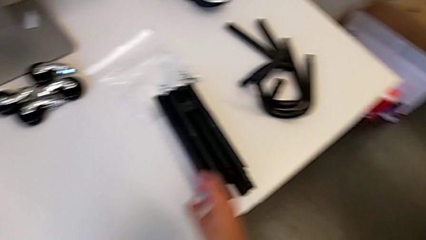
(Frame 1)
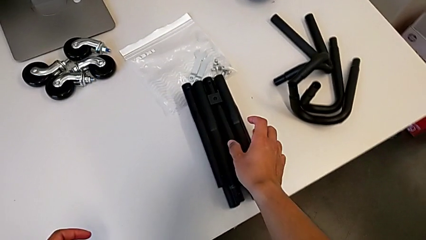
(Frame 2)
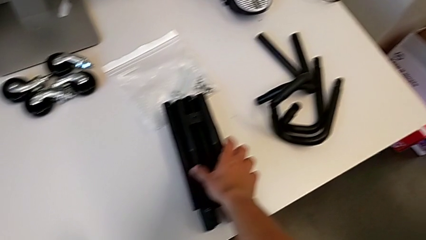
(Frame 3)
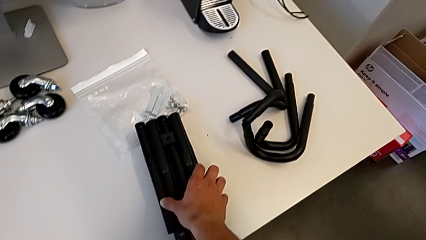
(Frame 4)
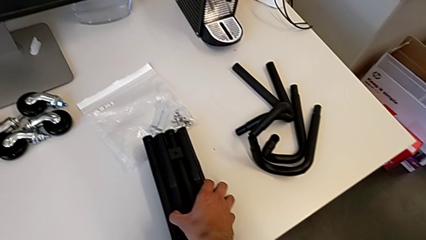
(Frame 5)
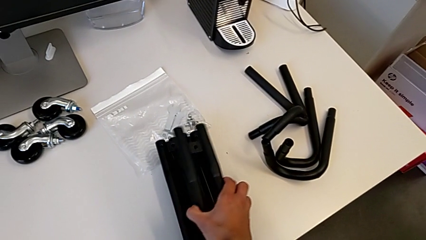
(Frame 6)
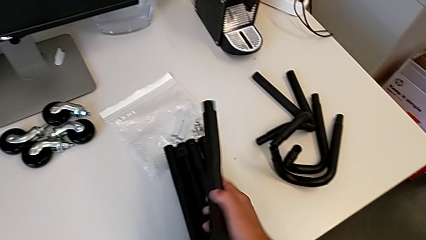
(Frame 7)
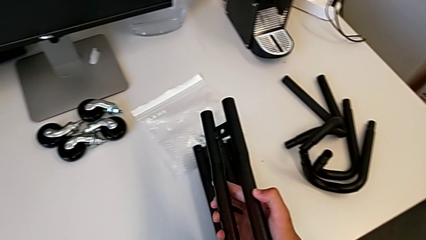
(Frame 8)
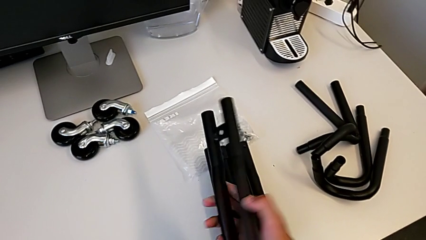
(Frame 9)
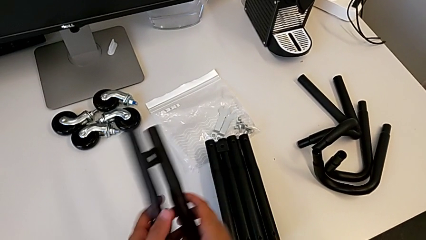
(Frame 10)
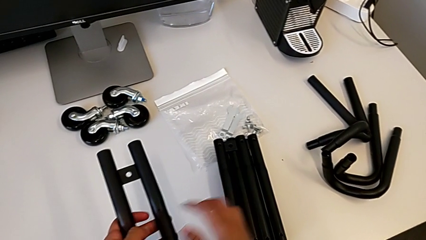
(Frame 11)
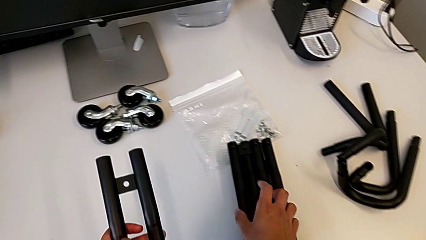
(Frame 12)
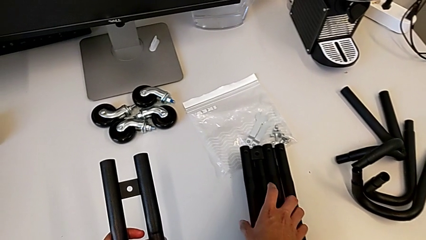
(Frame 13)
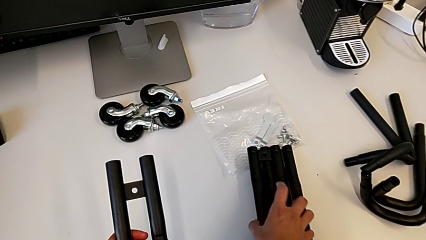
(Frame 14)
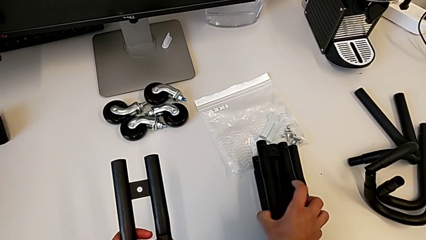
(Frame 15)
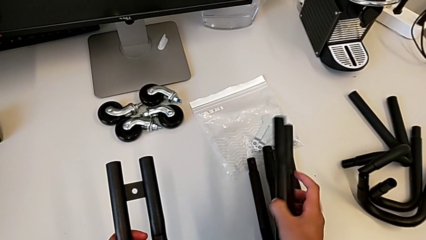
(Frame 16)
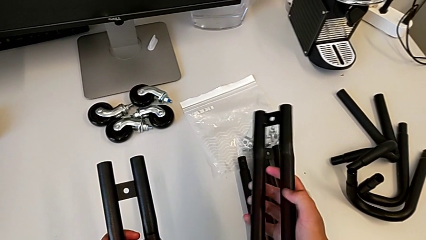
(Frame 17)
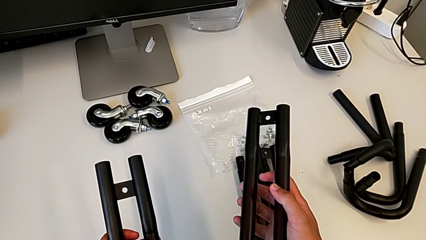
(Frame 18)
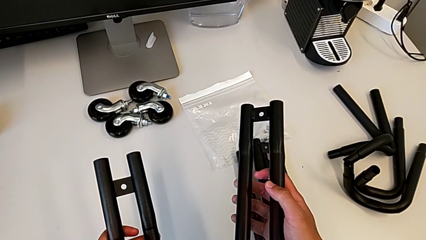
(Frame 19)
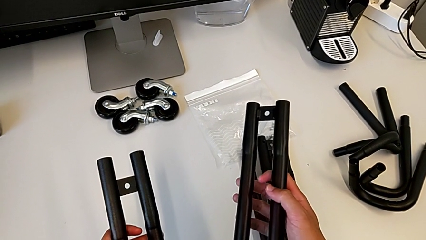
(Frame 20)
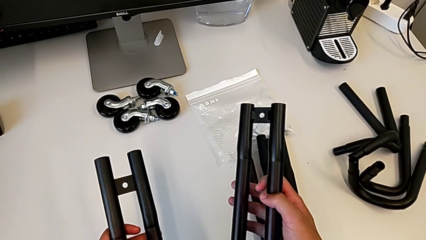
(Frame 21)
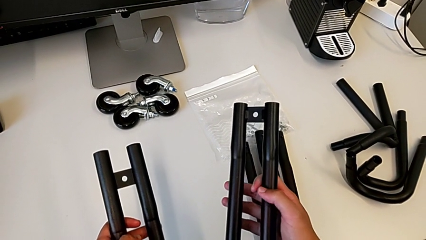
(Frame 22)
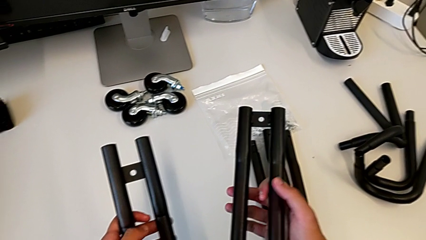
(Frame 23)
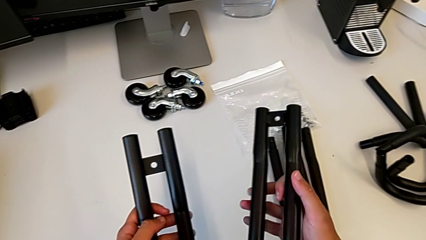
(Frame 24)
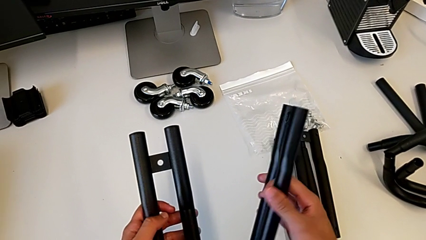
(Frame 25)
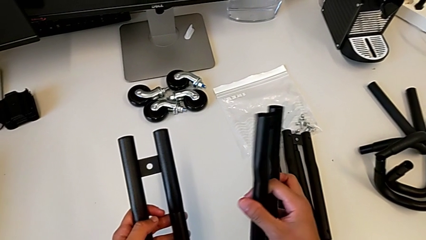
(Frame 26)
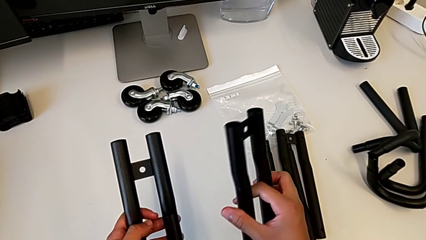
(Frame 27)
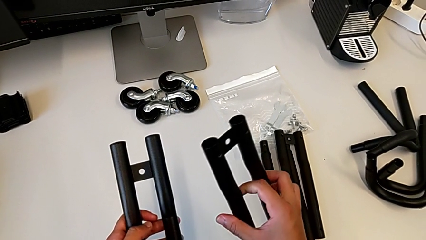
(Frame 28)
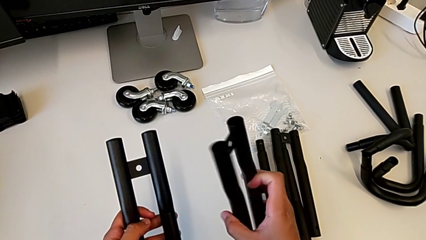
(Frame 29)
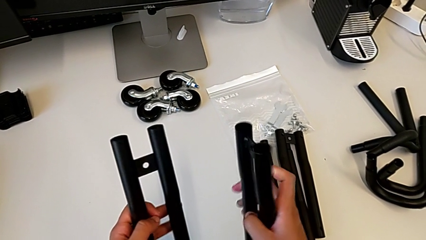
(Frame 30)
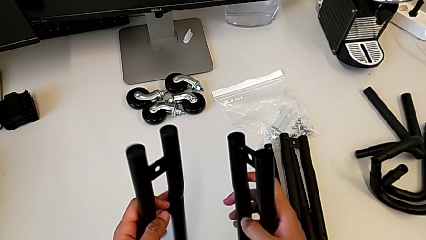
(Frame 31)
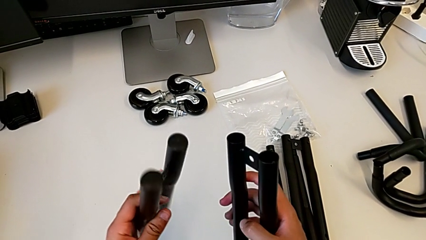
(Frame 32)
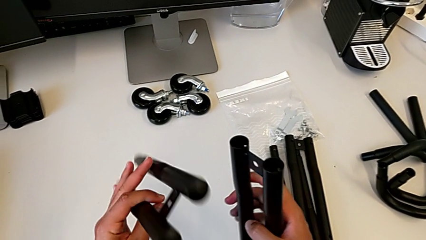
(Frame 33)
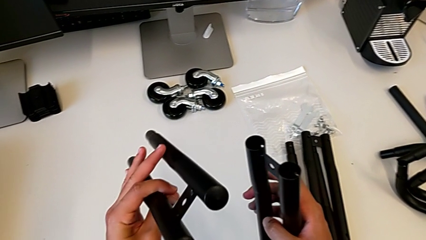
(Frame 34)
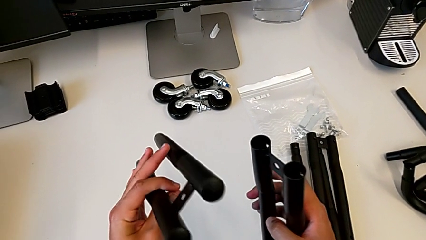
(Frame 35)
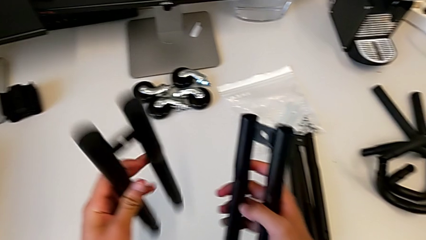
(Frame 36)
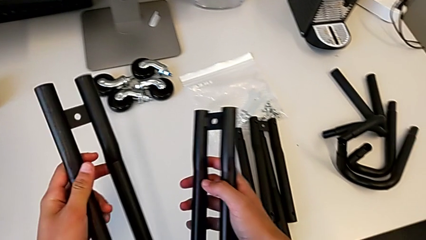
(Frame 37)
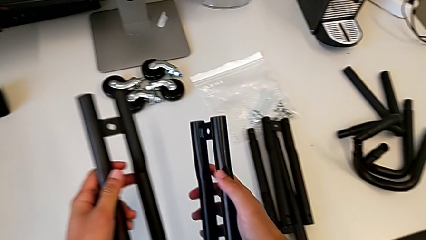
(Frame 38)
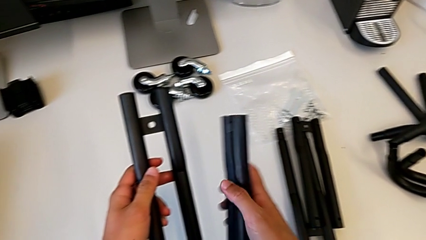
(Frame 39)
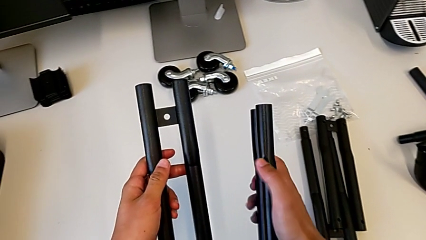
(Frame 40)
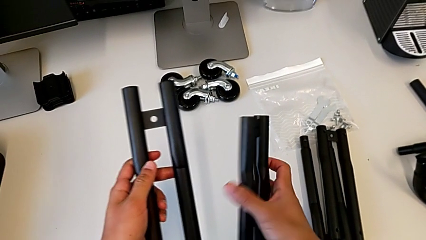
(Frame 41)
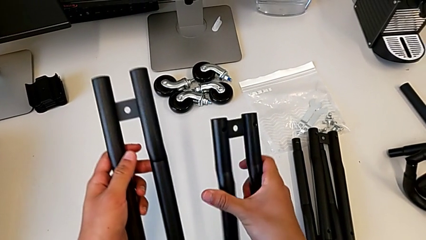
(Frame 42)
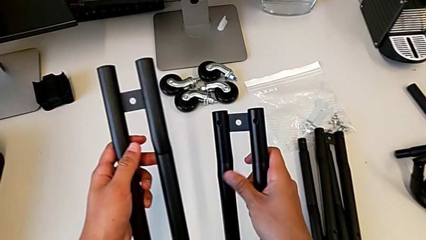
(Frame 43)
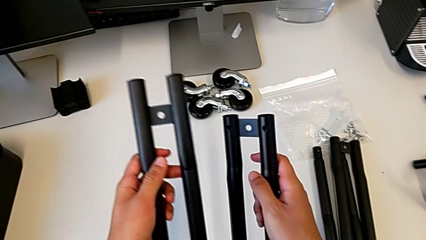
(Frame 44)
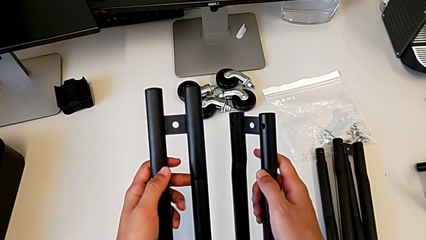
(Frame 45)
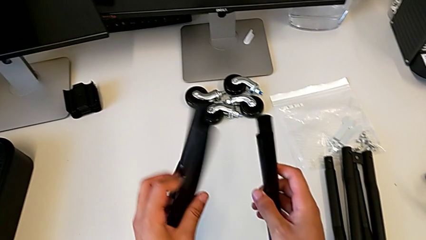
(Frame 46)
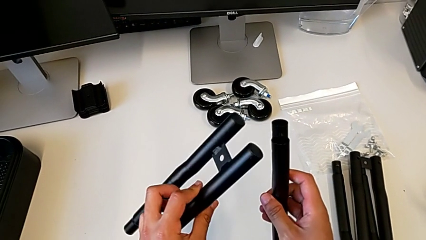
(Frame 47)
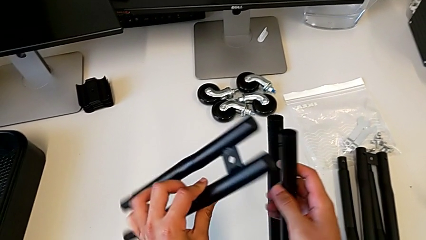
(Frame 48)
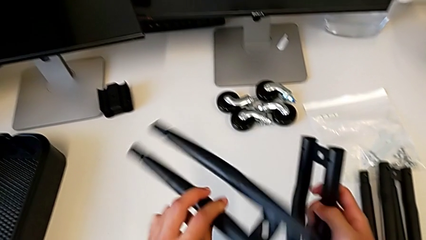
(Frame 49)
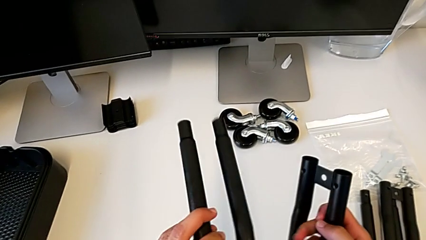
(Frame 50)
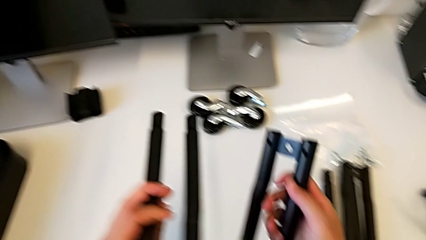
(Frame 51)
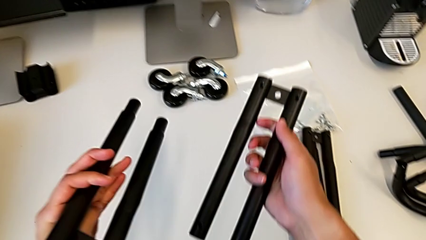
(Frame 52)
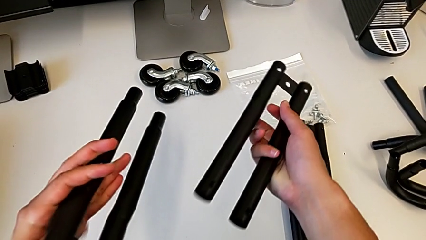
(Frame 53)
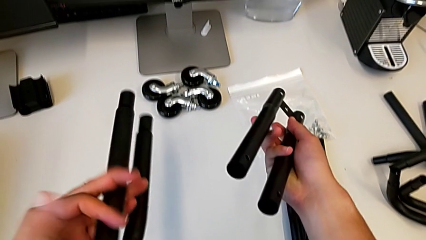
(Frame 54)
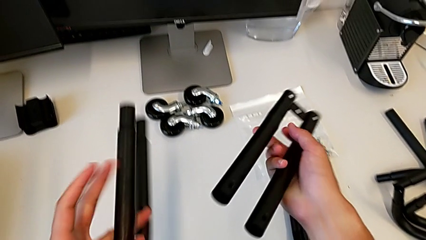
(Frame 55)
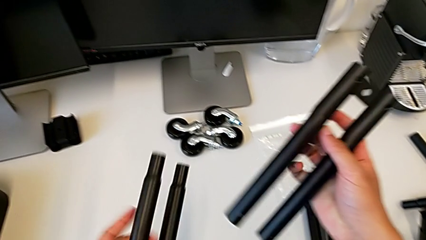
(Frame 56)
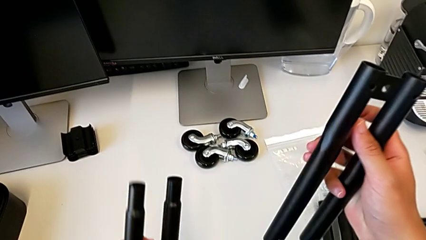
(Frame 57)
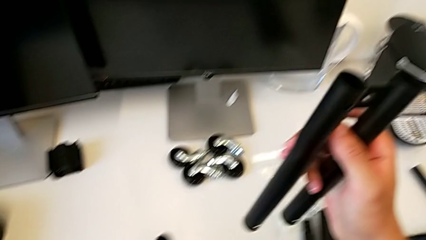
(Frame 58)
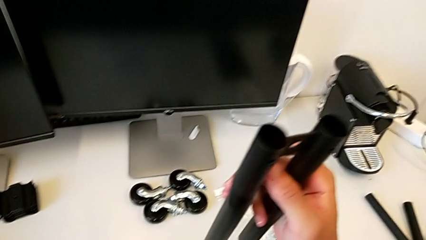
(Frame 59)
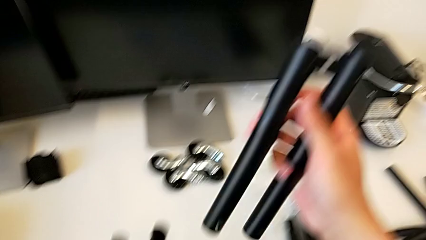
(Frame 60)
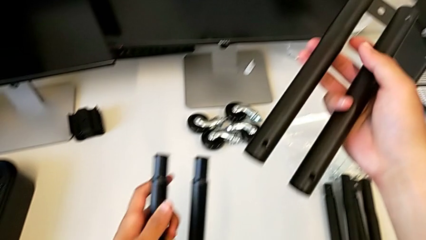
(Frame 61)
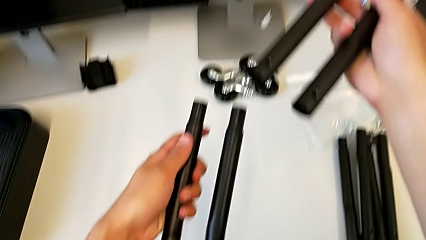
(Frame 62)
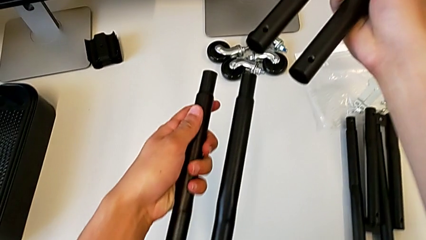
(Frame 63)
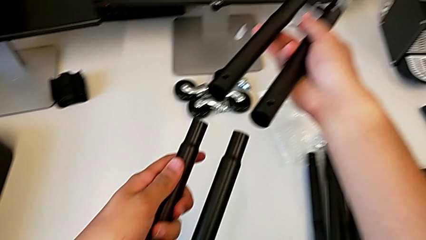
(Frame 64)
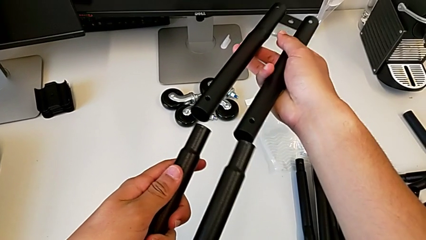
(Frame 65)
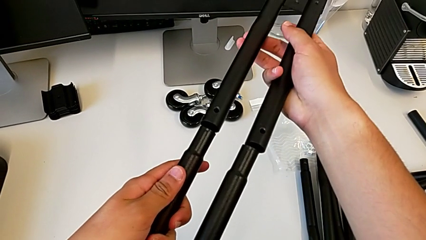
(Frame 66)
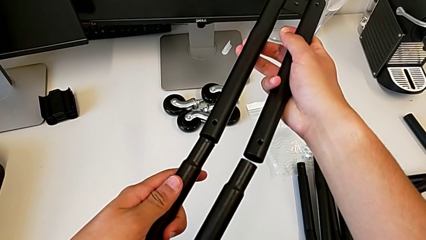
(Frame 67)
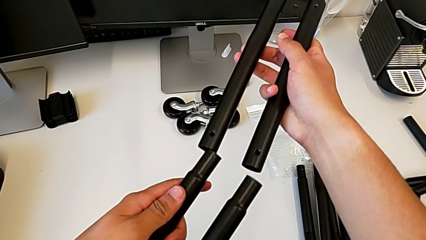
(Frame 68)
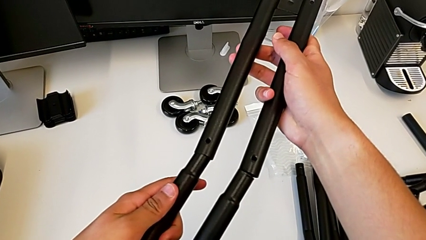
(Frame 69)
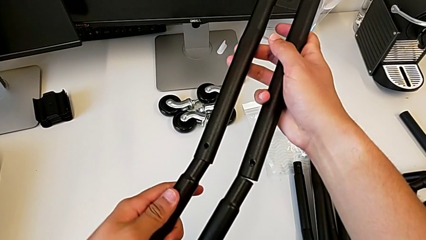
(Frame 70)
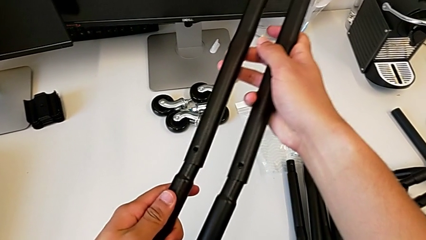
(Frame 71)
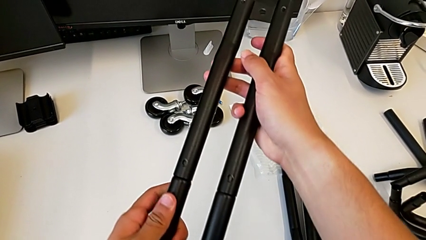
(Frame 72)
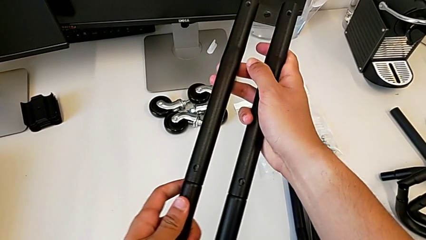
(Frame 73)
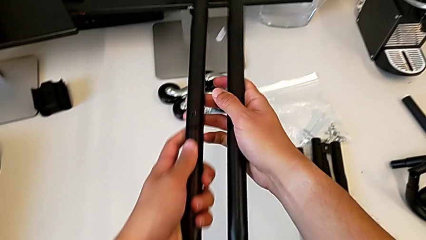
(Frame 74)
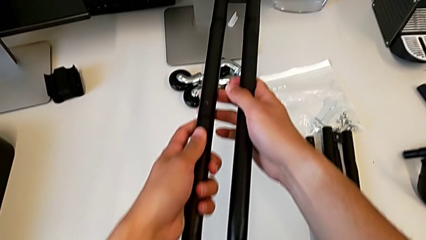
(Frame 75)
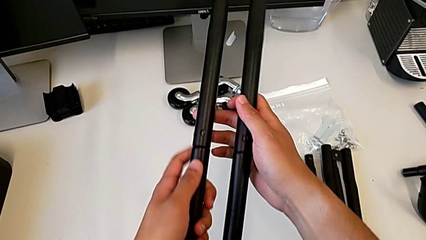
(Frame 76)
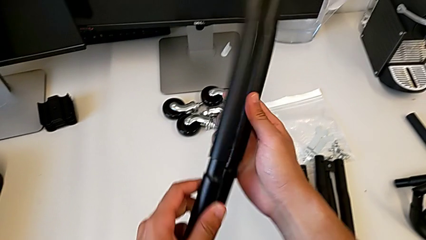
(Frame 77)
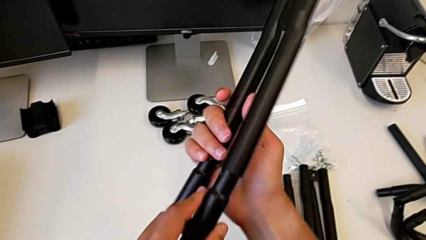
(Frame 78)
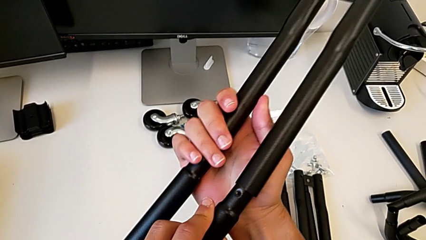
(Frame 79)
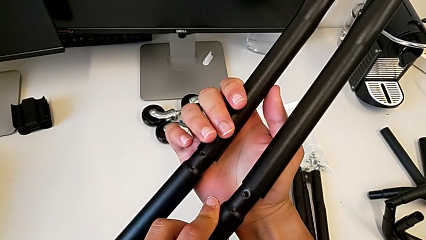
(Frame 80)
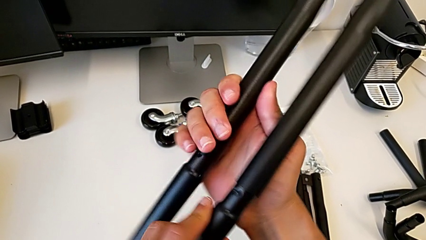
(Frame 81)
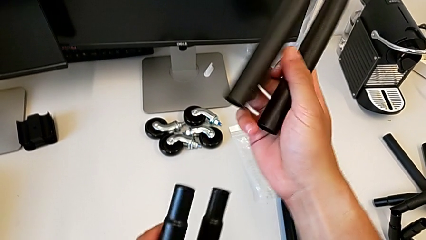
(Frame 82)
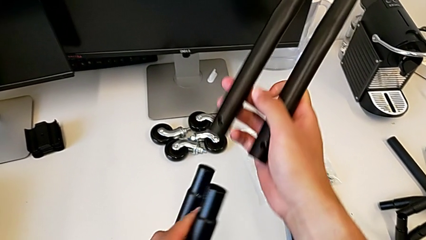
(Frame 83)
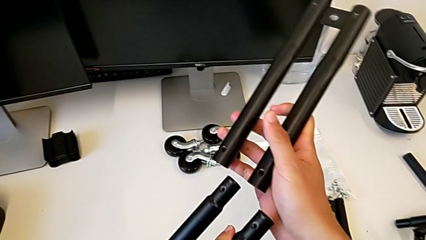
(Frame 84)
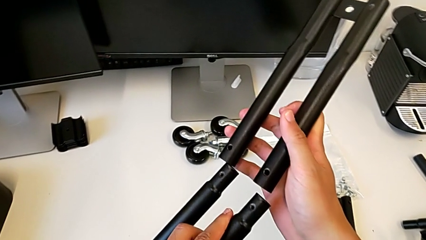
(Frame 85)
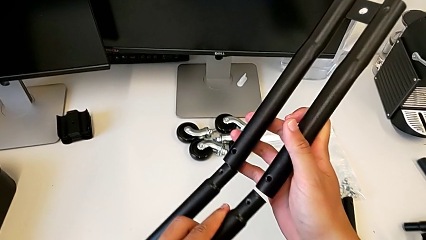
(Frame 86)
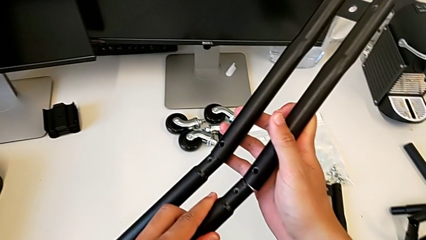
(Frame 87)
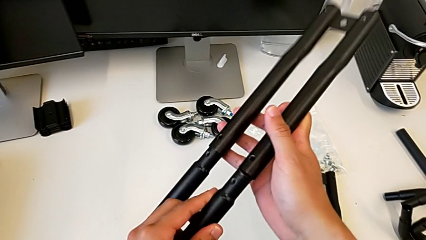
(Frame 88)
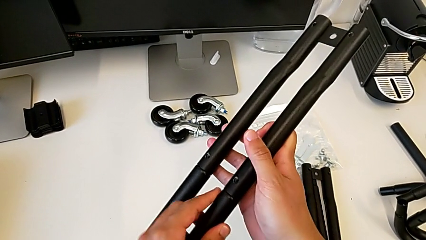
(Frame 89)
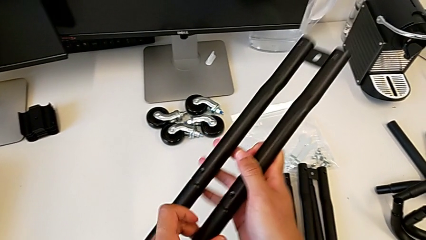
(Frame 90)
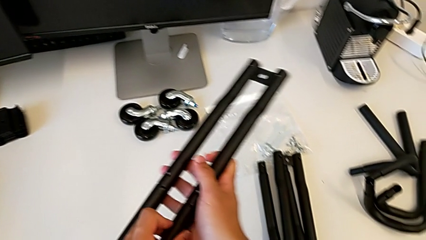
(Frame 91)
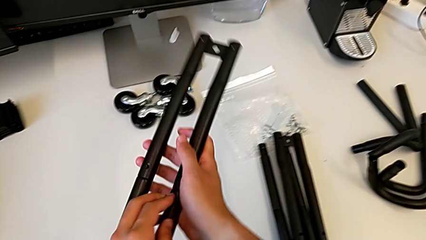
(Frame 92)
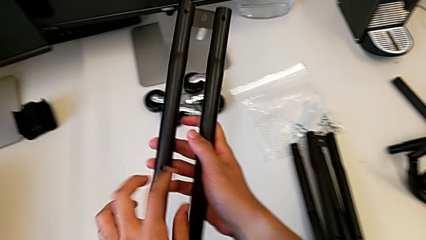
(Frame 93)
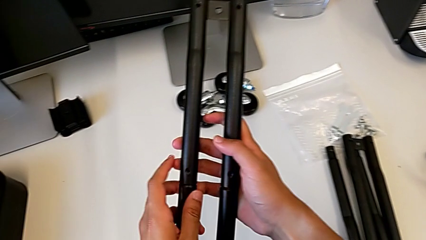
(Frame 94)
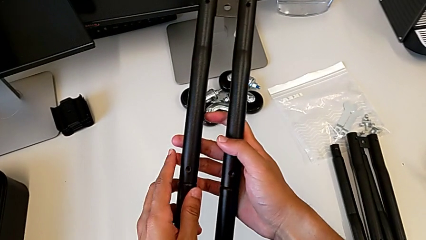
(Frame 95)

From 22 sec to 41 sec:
The camera wearer is assembling the side bars of the rolling cart. They grab the leg, hold it, rotate the first leg and assemble it.
